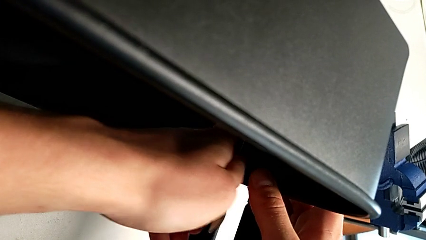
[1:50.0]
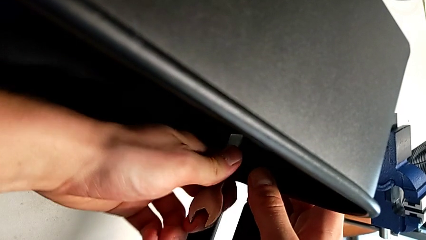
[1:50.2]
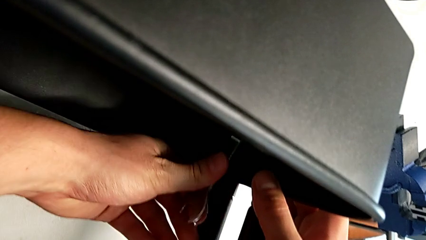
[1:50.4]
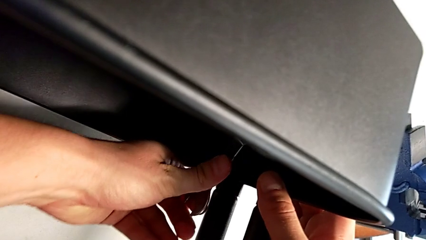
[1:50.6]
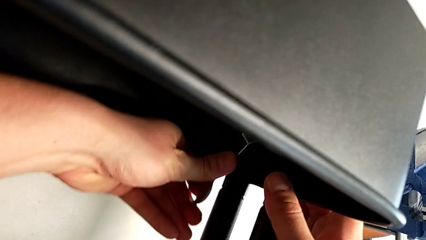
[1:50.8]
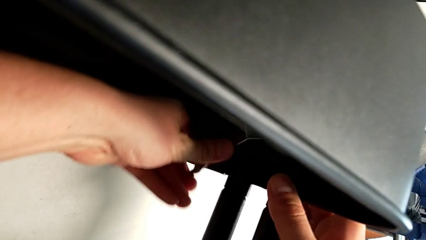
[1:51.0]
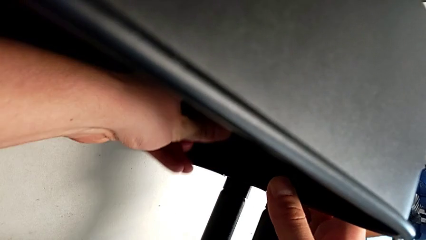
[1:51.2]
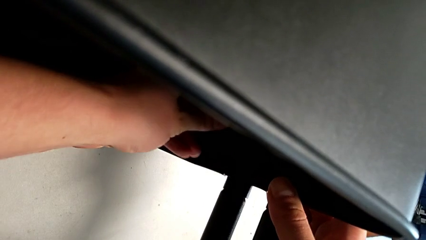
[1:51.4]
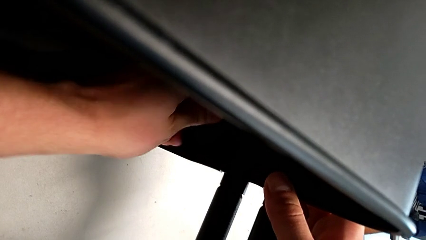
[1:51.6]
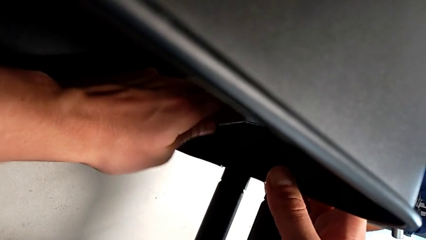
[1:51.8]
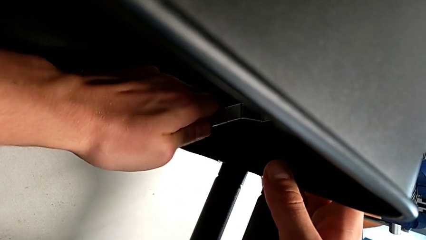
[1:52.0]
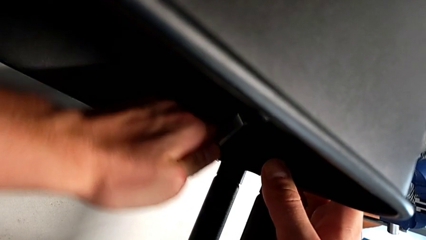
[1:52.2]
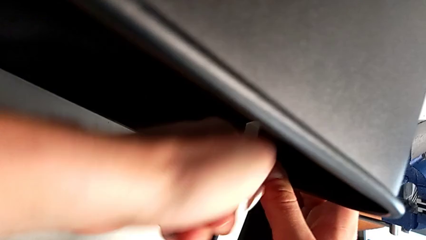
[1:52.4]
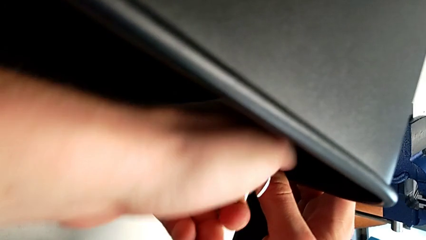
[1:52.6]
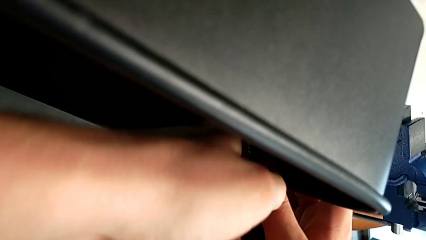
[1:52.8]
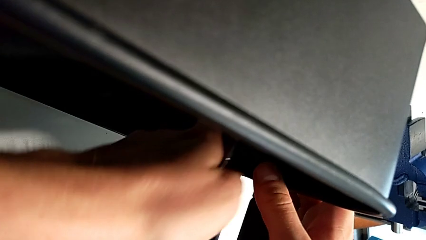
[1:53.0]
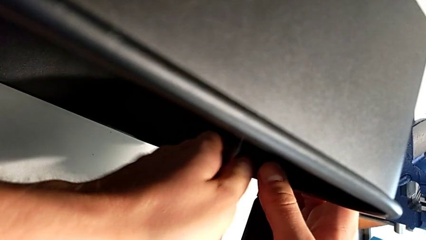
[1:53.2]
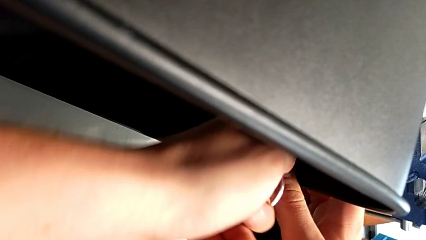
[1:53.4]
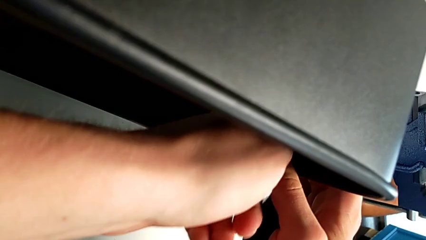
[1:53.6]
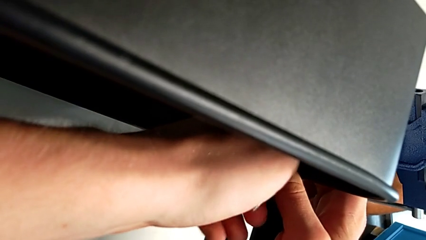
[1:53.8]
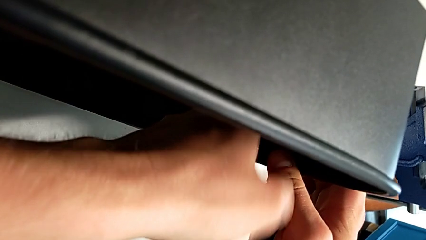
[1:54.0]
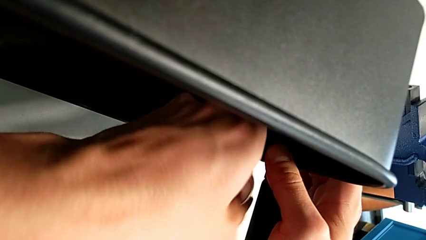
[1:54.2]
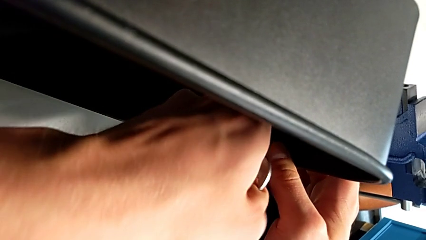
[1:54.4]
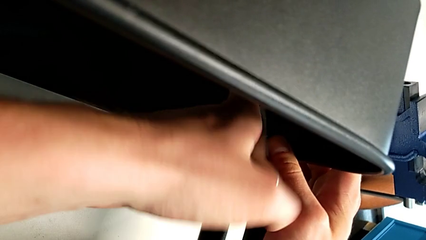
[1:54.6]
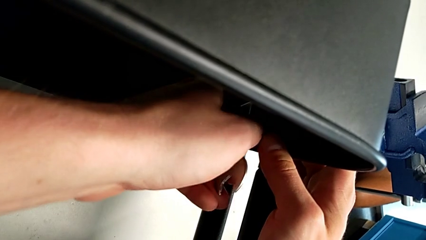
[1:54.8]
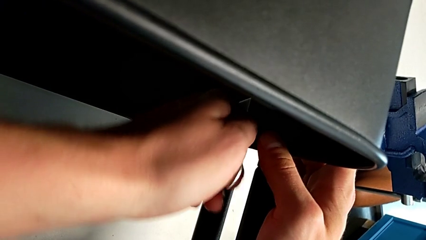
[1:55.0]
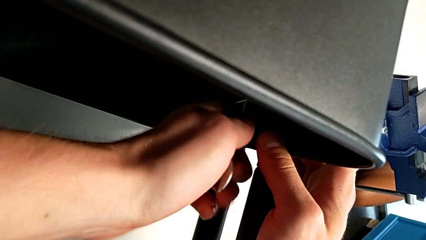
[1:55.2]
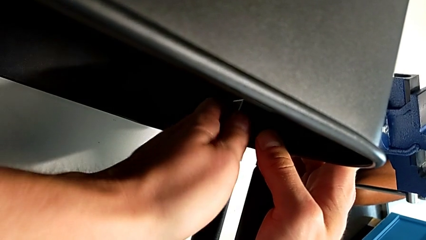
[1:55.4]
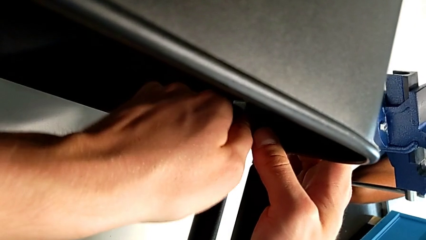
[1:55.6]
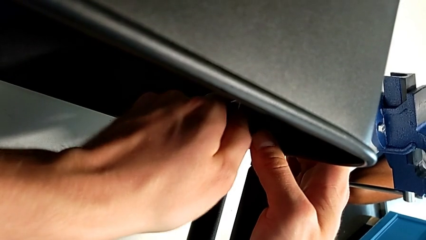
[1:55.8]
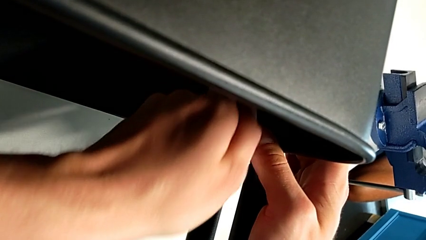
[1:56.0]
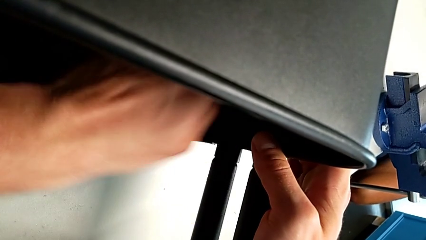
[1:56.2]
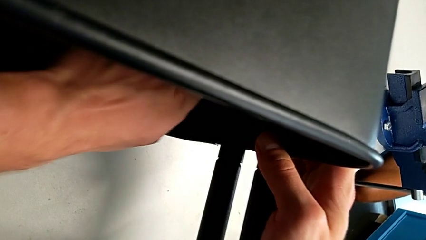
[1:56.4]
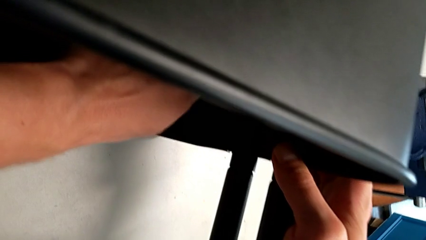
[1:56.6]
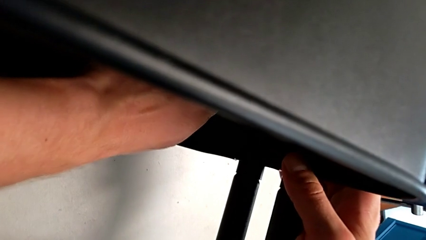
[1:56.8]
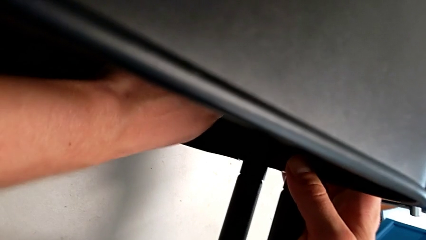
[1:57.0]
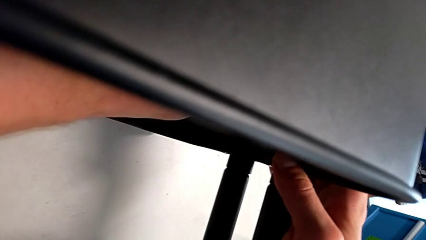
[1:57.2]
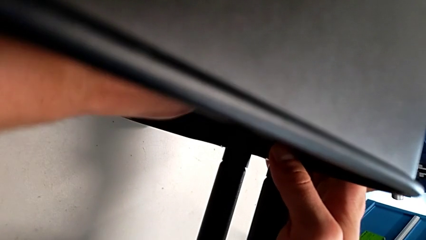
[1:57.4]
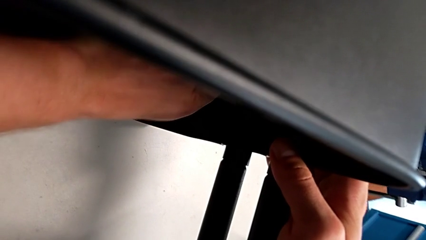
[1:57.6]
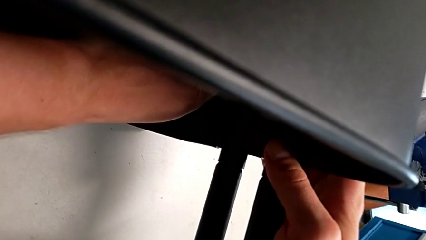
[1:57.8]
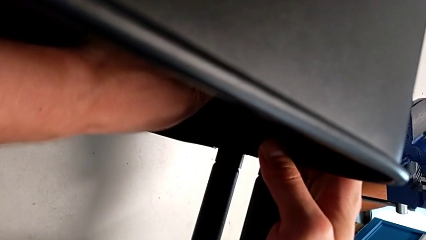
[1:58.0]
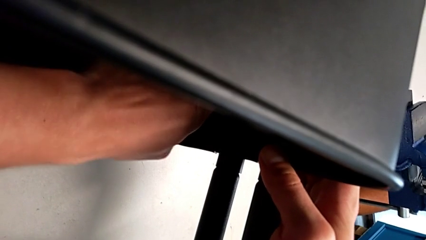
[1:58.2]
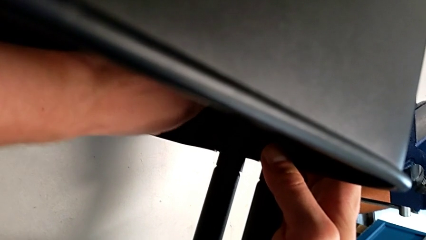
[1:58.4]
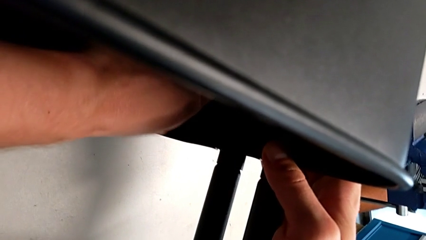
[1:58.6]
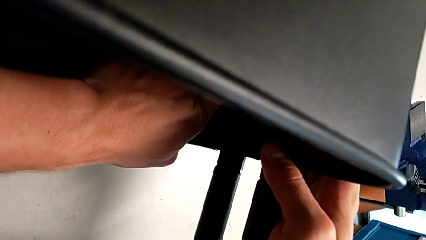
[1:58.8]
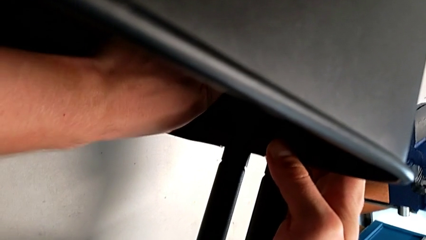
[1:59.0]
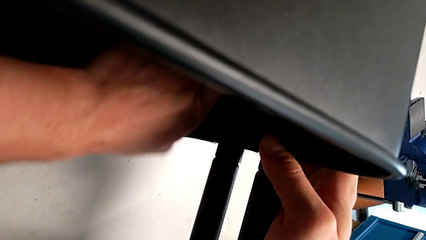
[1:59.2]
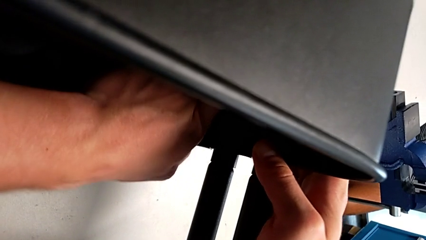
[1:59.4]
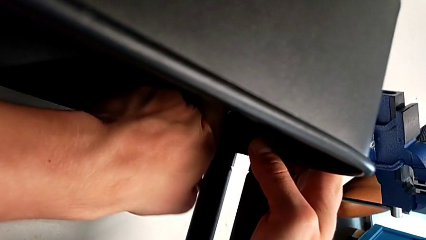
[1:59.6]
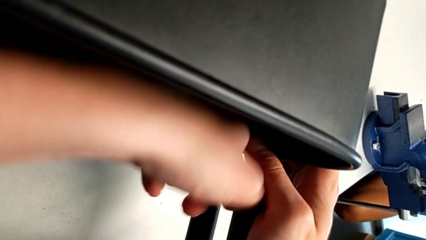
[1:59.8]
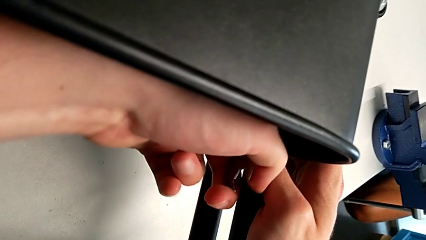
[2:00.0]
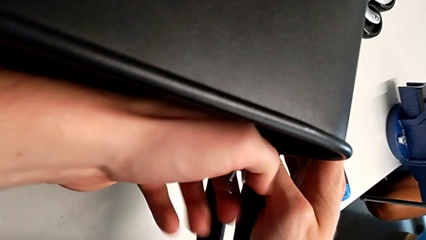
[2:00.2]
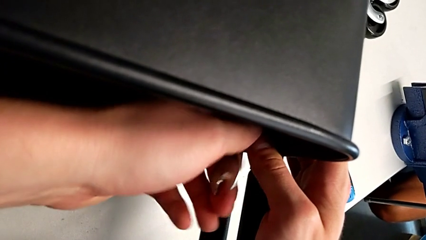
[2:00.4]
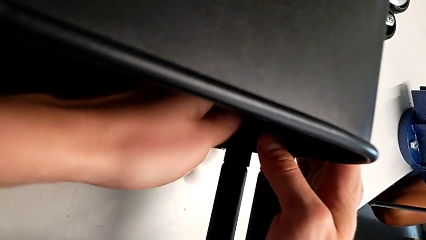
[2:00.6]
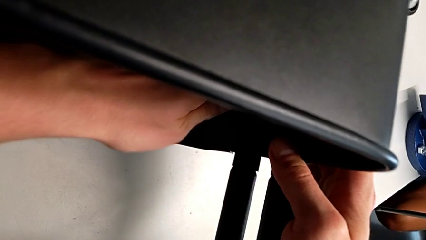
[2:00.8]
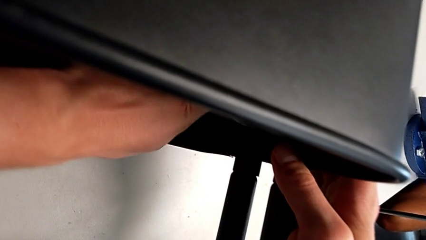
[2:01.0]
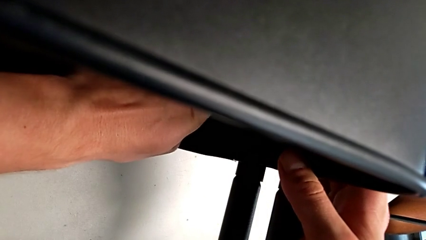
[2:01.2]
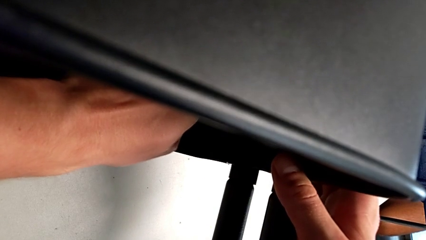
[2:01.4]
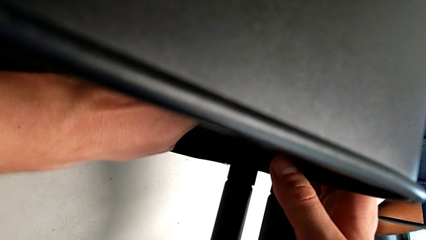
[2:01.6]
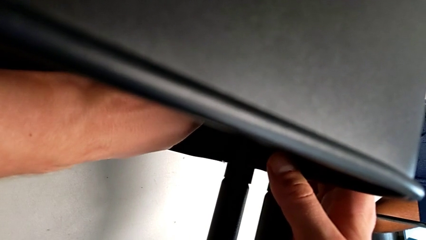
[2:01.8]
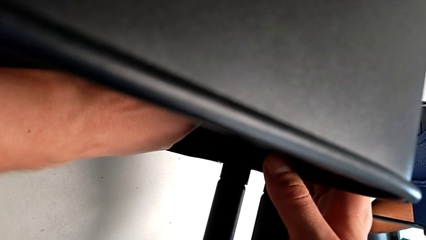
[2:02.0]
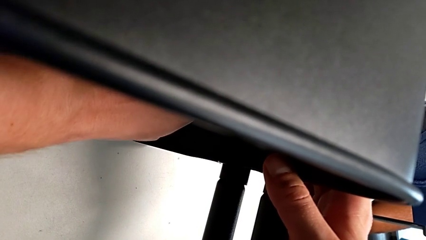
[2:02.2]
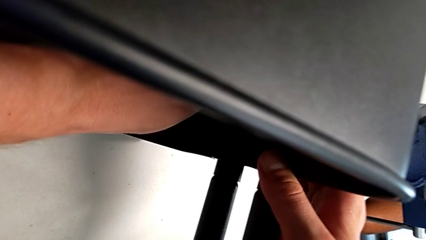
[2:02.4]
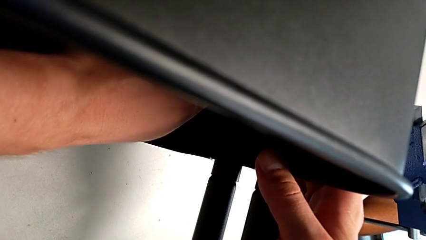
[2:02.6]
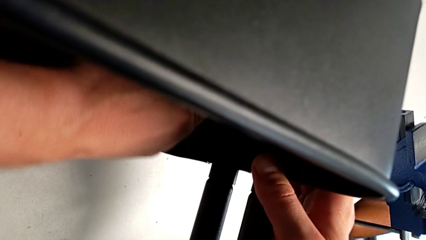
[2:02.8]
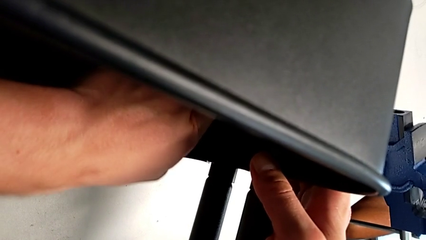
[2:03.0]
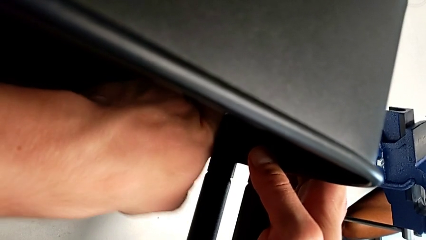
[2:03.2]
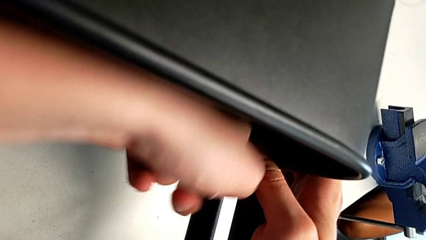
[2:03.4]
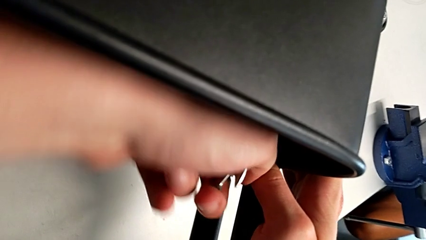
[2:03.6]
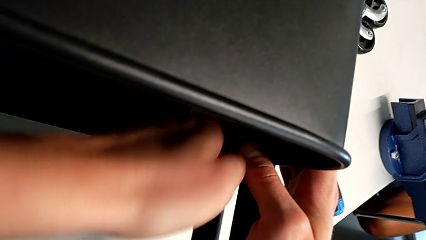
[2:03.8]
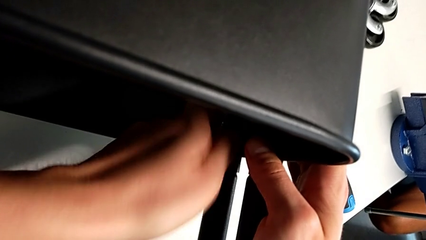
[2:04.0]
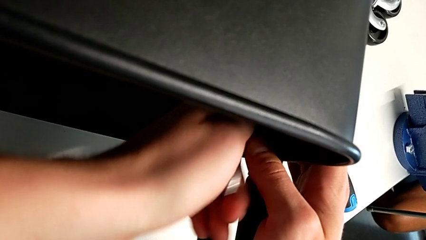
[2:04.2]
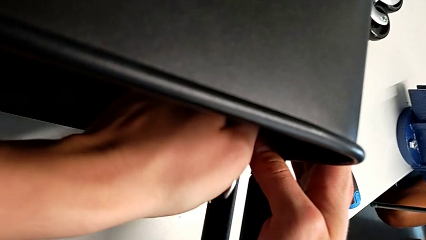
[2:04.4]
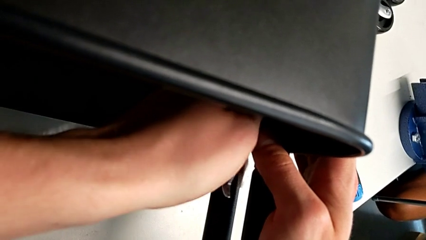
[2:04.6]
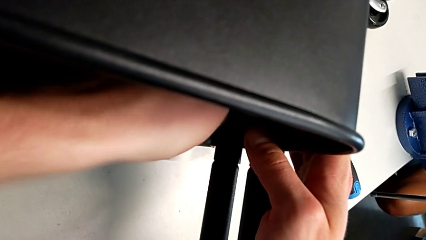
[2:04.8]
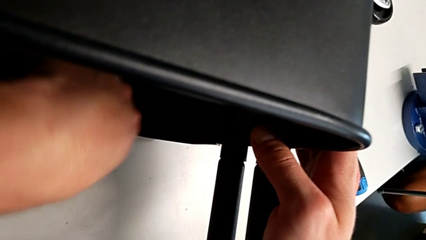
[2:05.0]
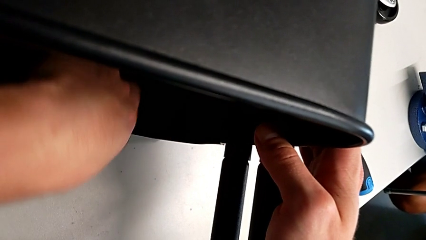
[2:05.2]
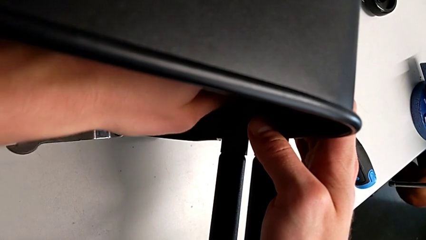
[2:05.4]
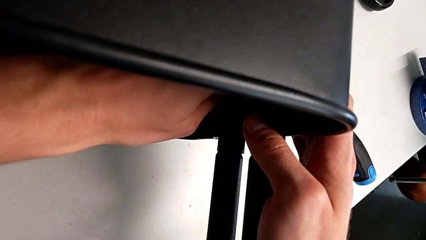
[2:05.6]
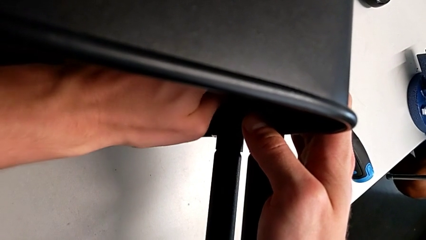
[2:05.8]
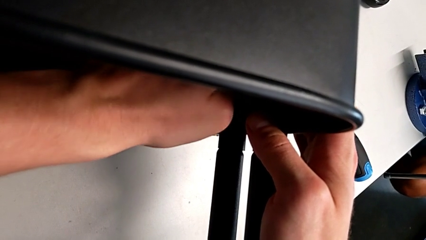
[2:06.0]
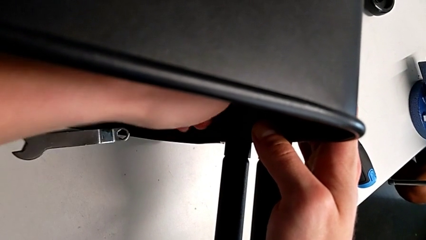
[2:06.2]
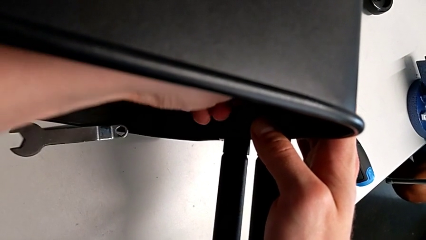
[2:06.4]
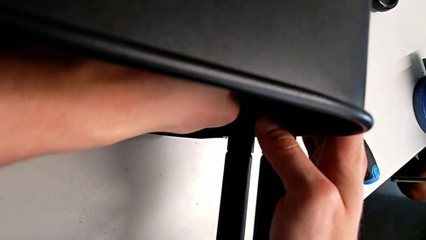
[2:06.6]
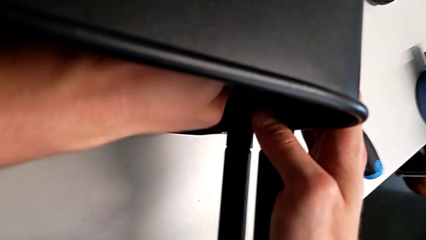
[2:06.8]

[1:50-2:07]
The camera wearer is attempting to unscrew the second screw from the middle tray. They keep unscrewing the screw.
